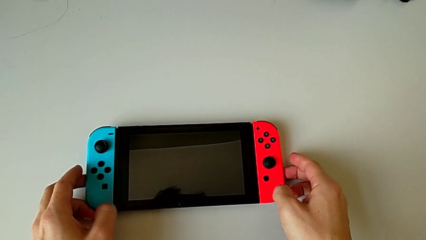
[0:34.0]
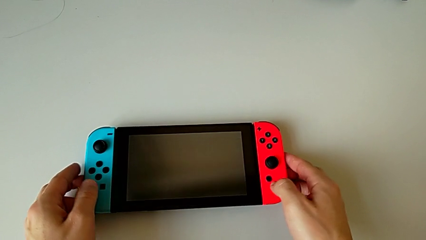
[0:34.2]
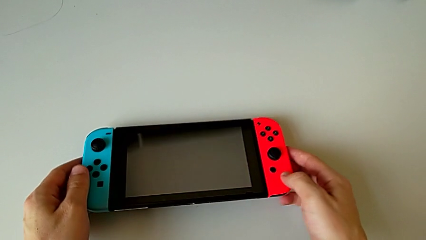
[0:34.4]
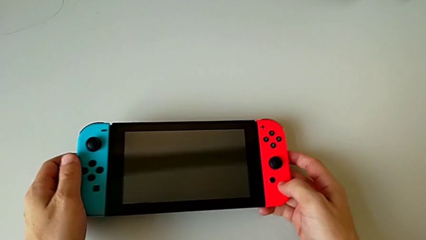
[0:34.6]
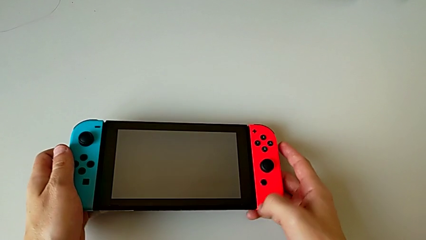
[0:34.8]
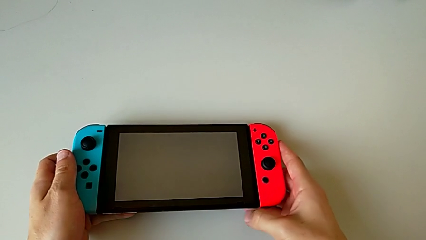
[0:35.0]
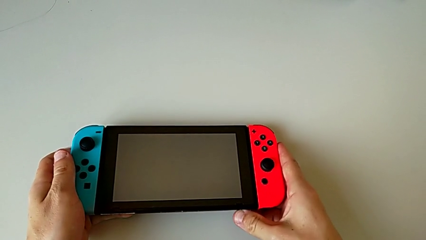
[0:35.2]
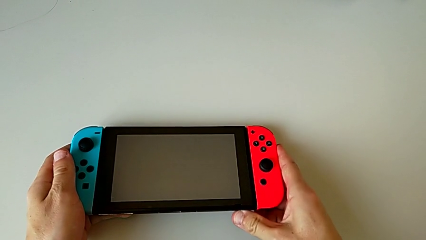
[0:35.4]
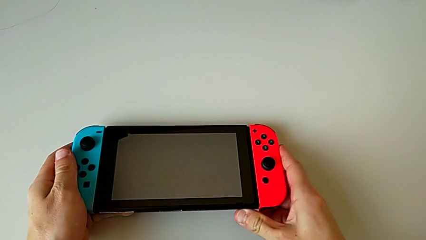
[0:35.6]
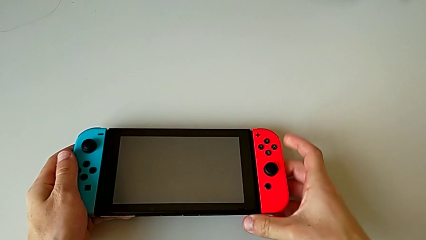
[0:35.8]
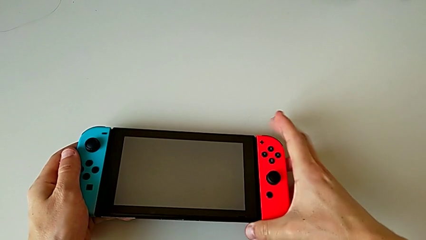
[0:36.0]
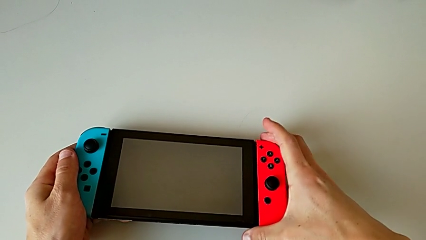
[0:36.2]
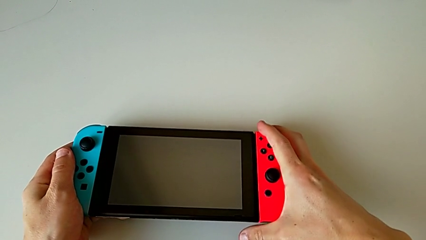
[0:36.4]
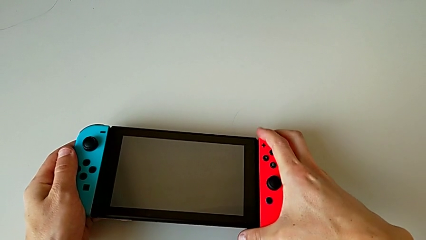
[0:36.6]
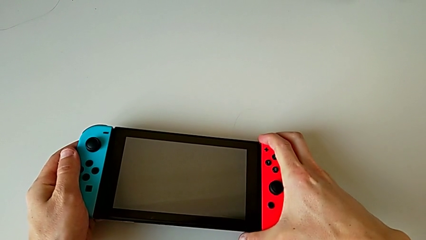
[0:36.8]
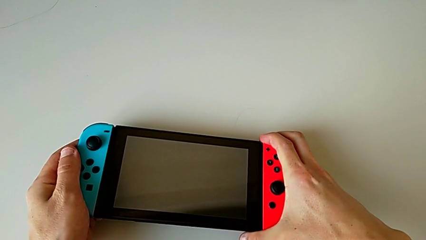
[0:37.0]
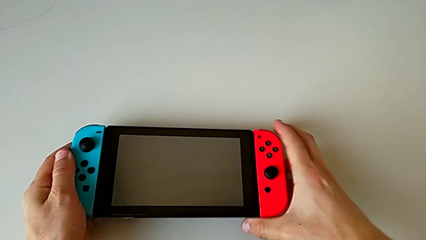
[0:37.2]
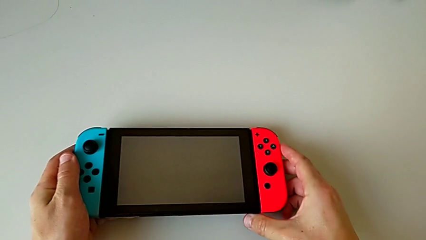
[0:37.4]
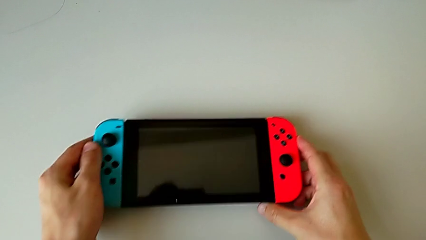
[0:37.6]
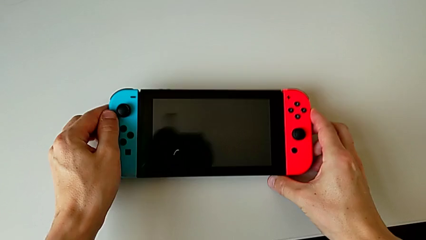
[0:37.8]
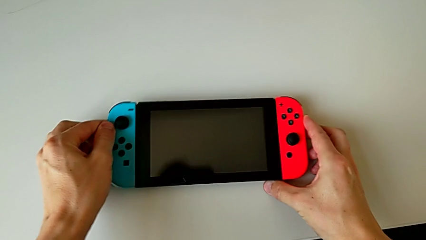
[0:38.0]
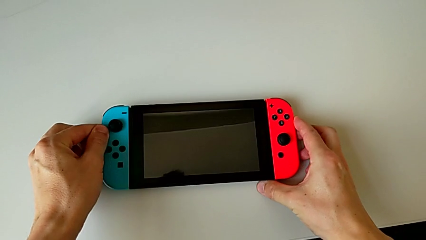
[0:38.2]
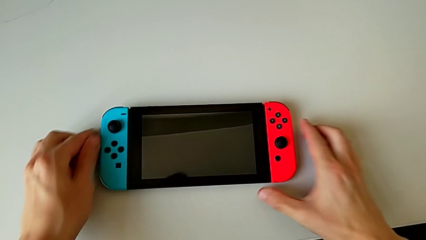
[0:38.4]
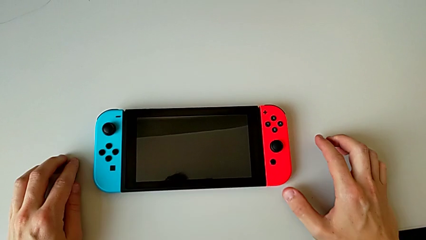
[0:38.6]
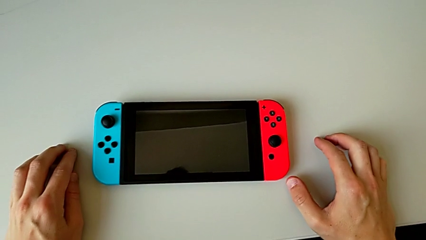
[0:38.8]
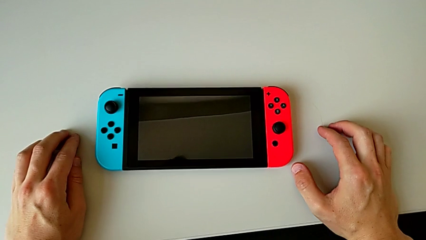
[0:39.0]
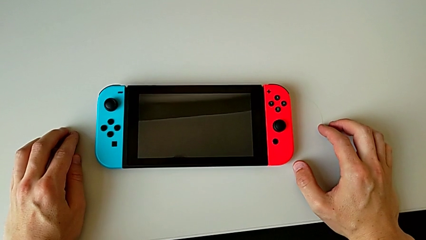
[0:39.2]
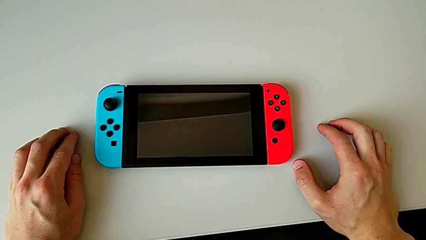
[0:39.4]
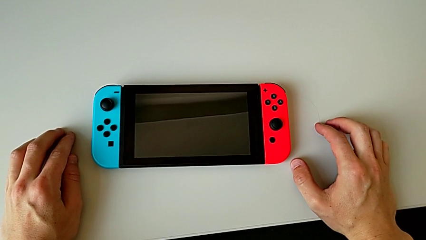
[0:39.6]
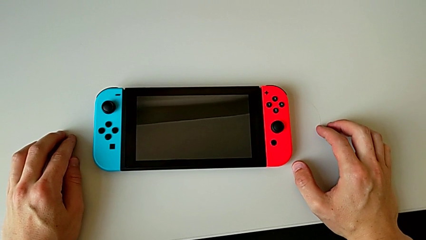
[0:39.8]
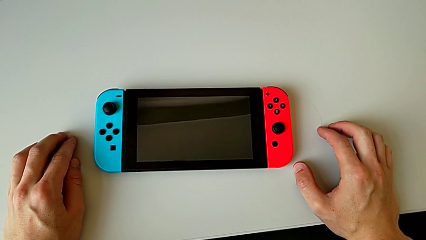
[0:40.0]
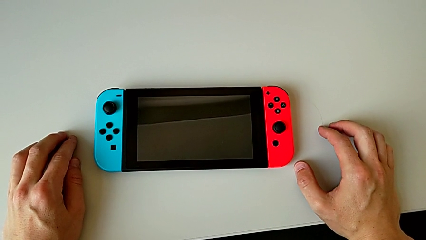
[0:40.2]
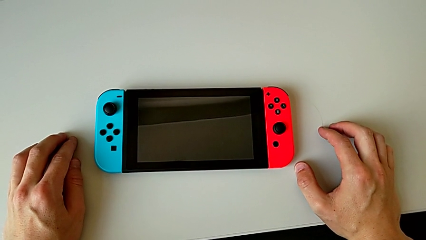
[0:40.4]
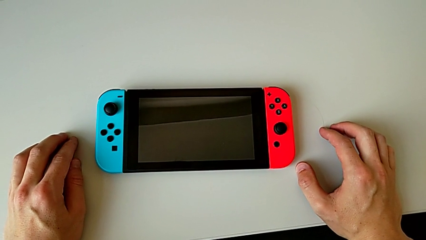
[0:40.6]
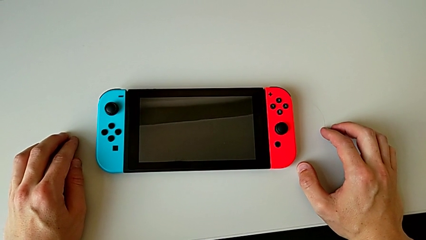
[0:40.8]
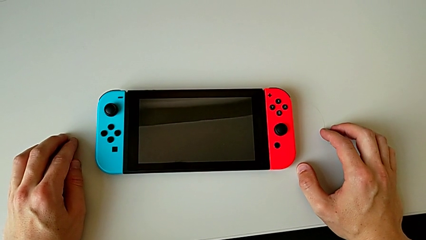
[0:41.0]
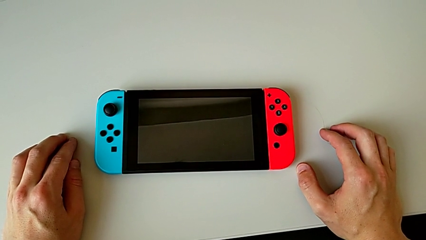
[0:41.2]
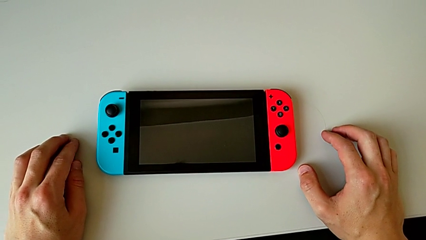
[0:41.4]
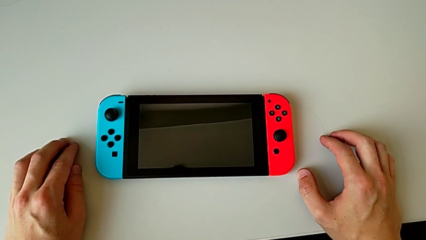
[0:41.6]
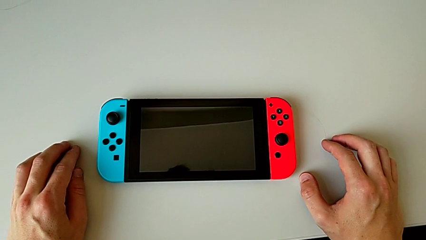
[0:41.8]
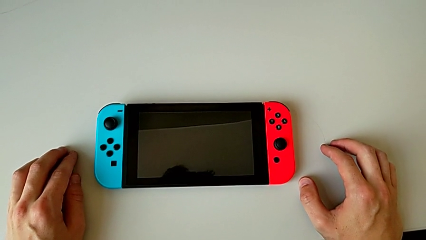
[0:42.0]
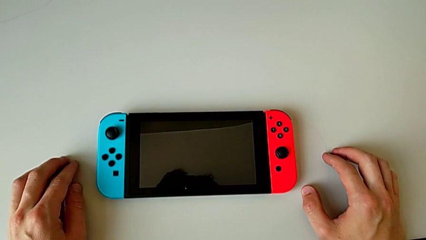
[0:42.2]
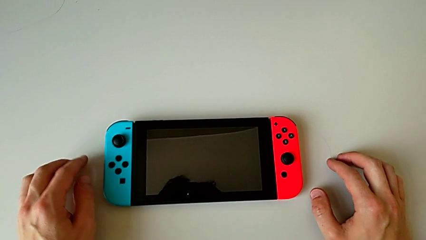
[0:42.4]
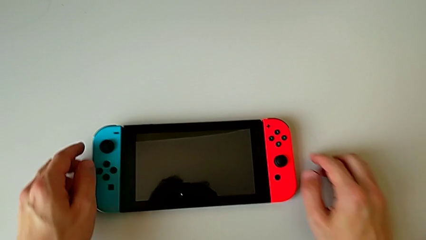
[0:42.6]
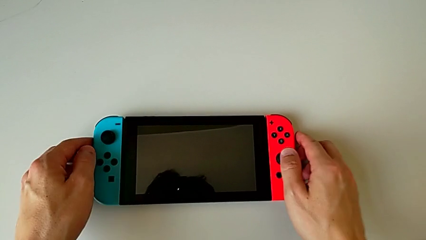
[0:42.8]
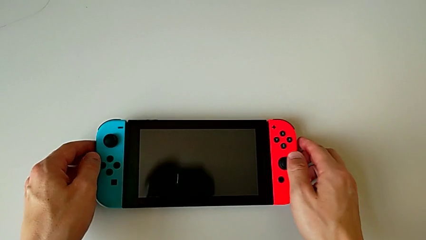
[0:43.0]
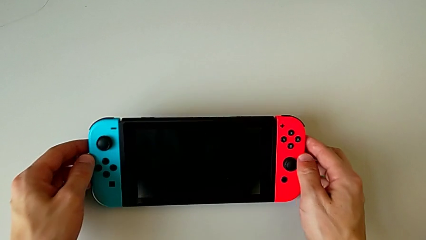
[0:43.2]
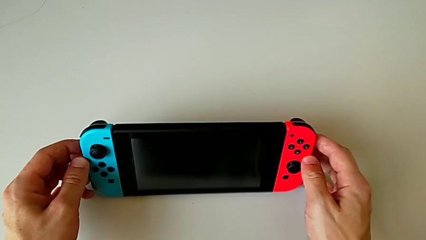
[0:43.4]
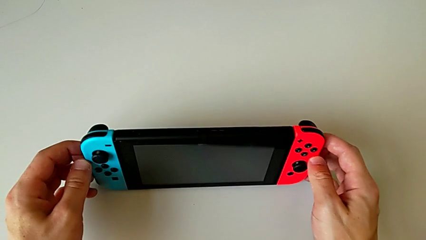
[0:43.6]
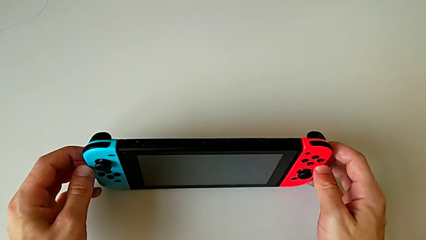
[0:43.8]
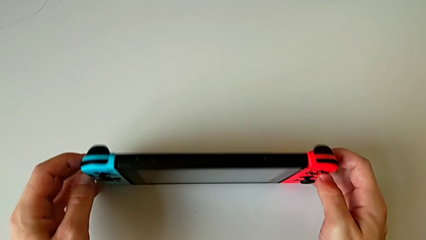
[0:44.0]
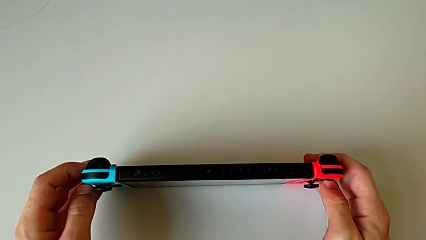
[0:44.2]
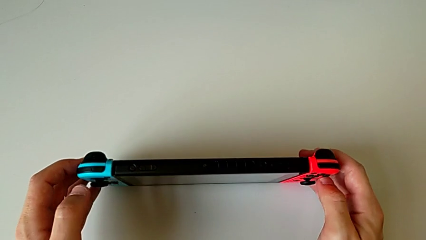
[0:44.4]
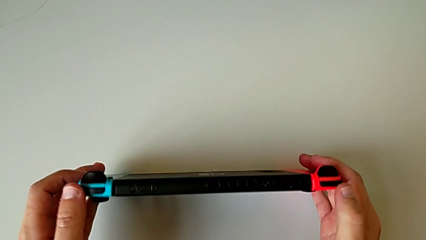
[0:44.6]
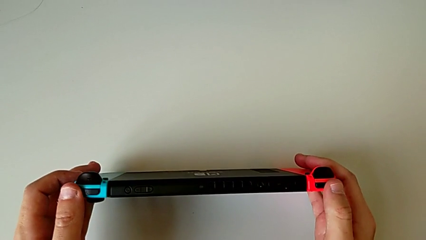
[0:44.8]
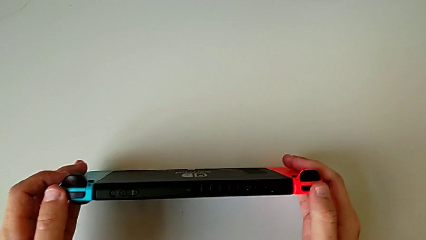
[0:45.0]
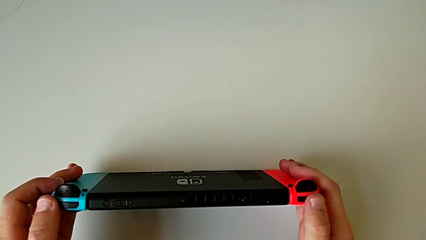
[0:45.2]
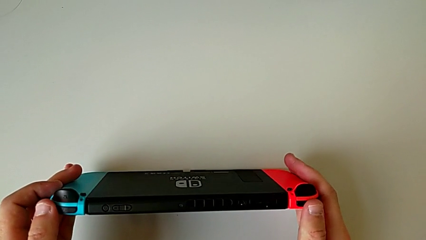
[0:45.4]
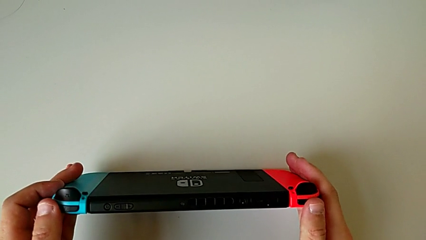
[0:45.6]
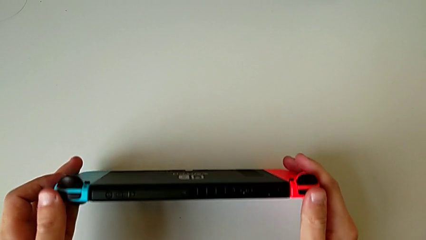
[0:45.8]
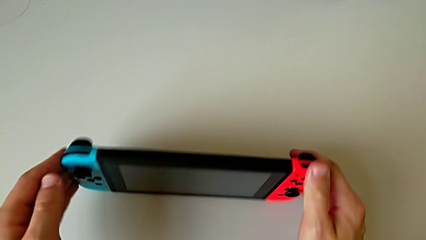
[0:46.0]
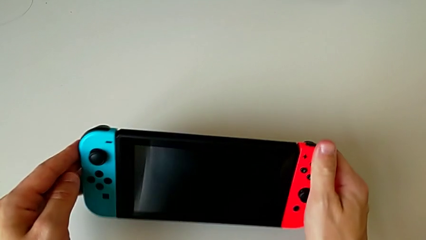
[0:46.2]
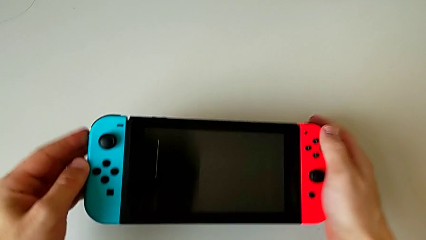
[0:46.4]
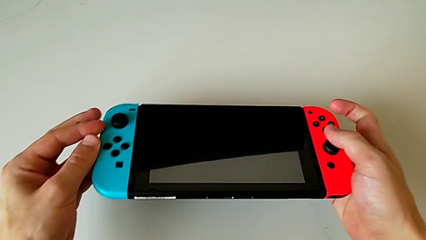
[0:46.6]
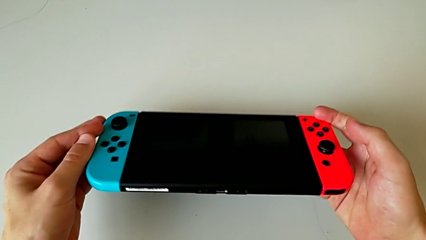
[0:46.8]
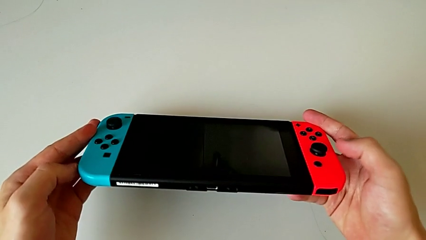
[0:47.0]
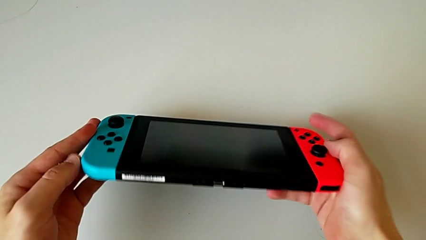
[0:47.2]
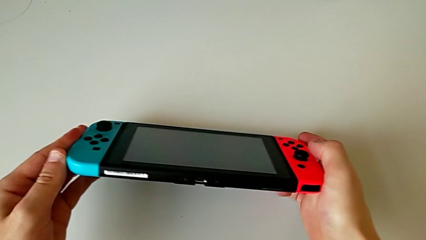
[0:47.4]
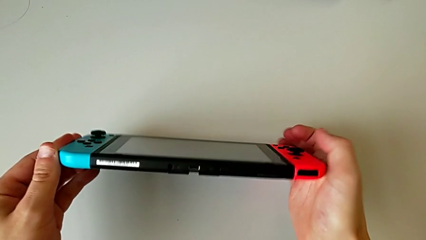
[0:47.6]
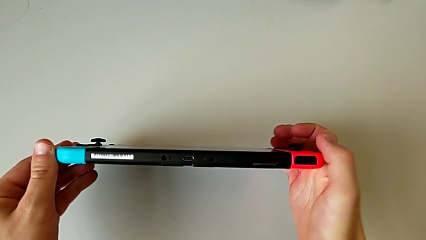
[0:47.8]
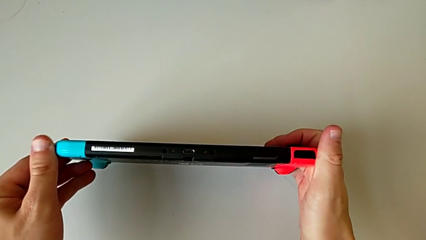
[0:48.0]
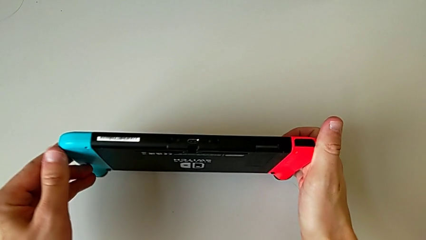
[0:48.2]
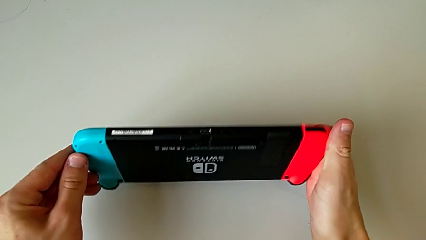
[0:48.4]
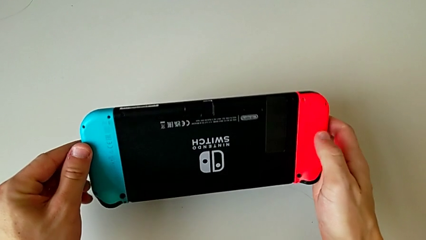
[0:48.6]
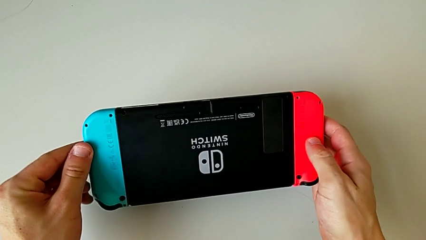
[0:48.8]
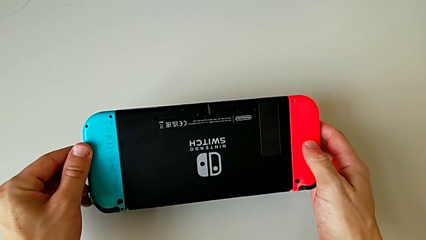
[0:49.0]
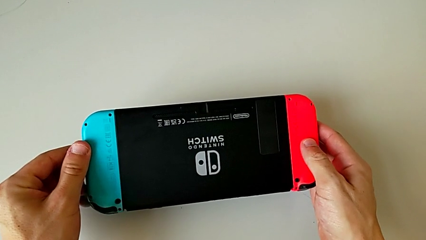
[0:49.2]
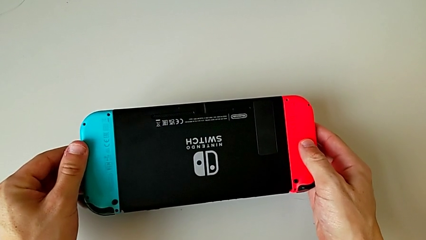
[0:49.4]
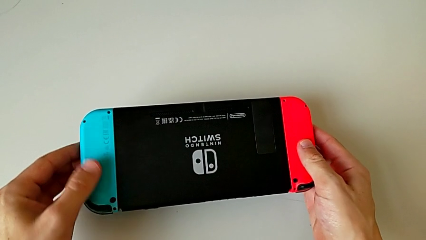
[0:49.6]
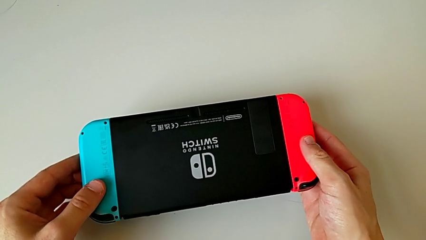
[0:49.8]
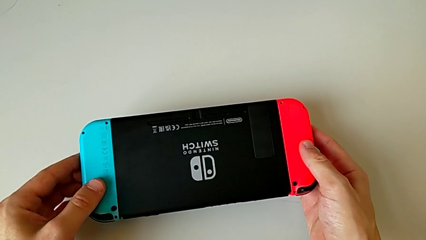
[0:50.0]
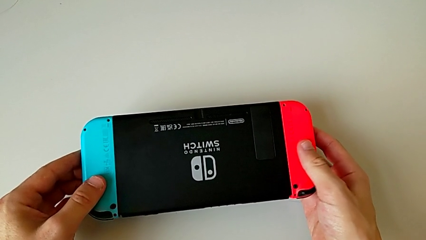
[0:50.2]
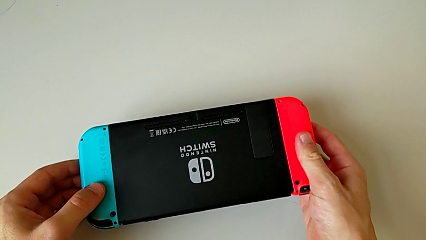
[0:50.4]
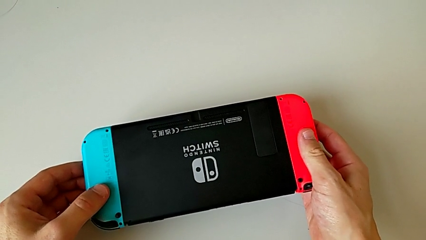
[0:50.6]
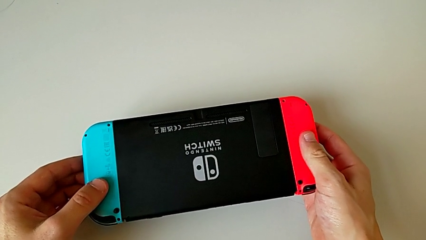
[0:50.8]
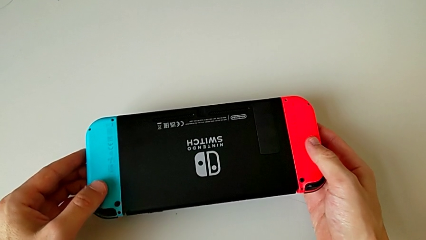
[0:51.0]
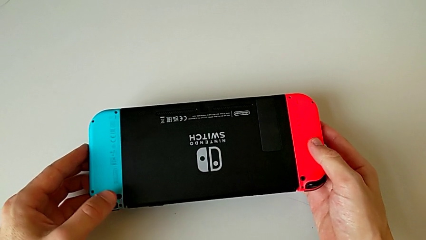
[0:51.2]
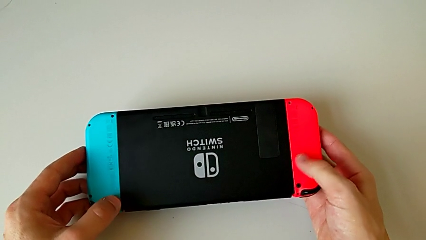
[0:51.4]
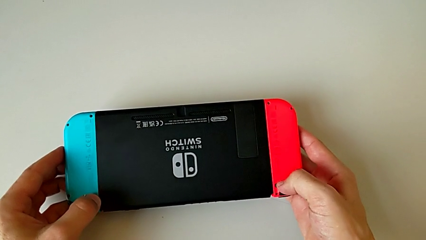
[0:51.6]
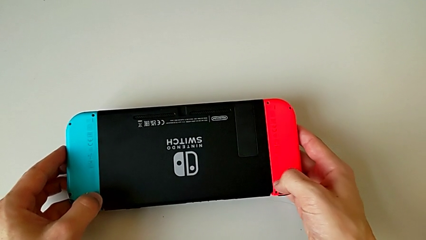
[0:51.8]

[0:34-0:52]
The camera wearer is disassembling the Nintendo Switch Joy-Con controllers. They grab the Nintendo Switch, place it, grab it, flip it and hold it.
